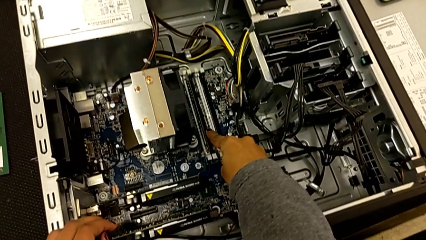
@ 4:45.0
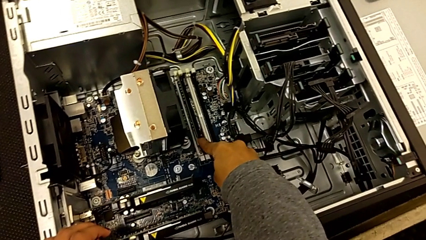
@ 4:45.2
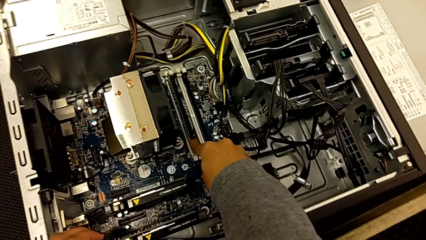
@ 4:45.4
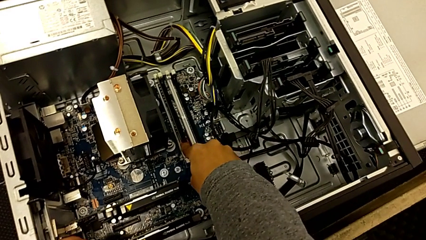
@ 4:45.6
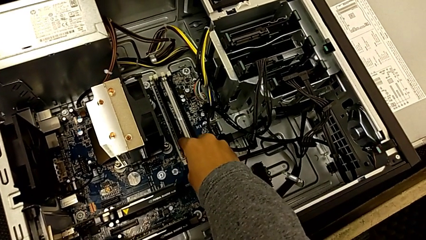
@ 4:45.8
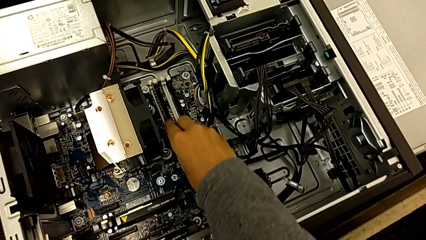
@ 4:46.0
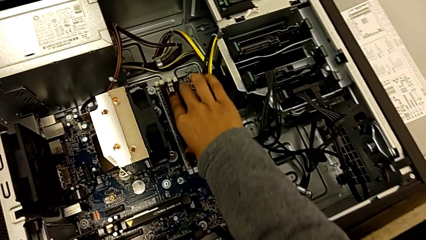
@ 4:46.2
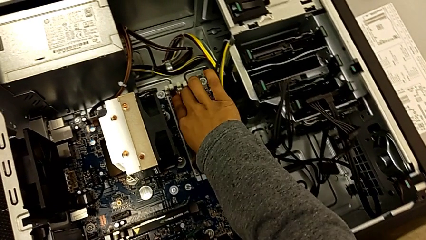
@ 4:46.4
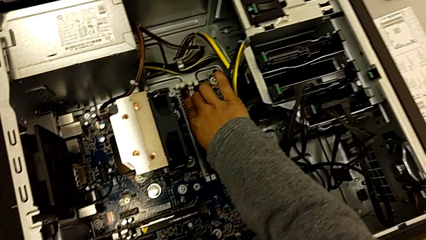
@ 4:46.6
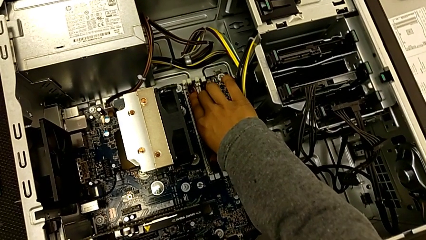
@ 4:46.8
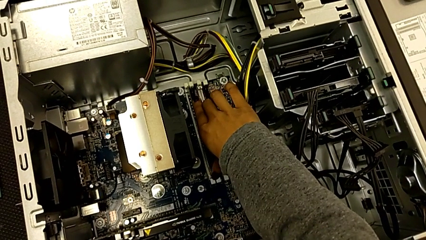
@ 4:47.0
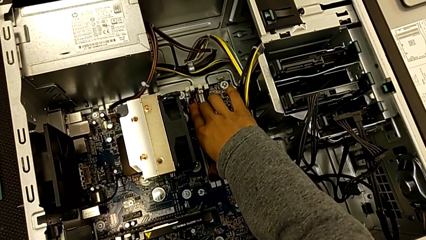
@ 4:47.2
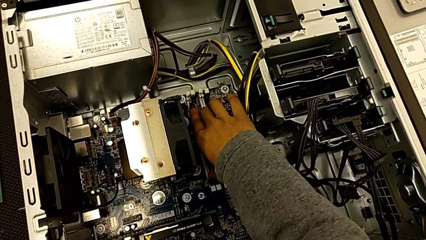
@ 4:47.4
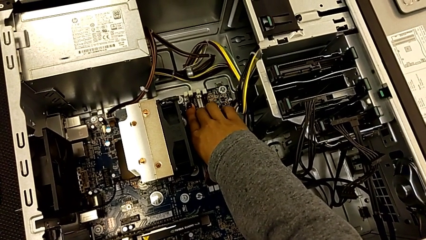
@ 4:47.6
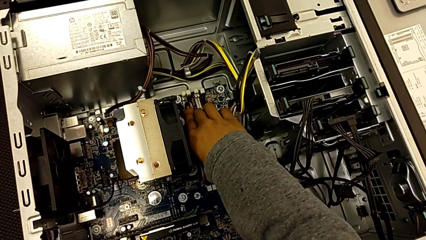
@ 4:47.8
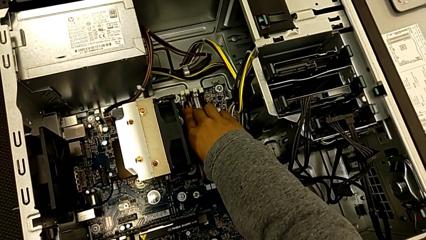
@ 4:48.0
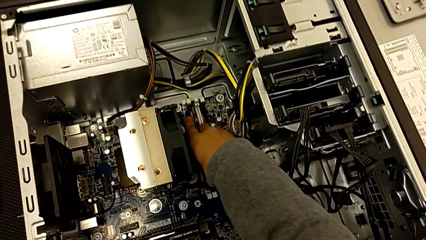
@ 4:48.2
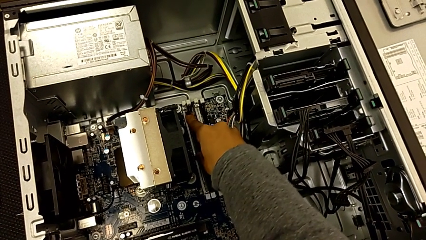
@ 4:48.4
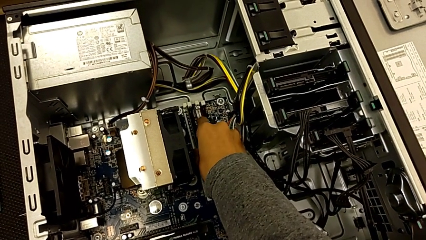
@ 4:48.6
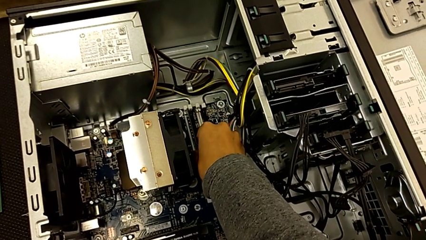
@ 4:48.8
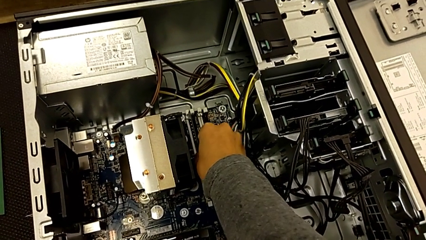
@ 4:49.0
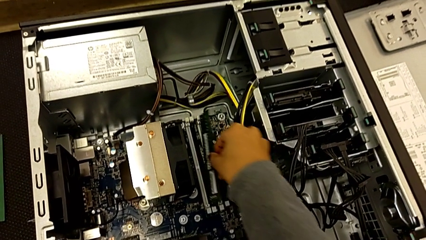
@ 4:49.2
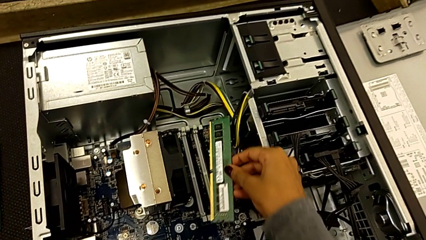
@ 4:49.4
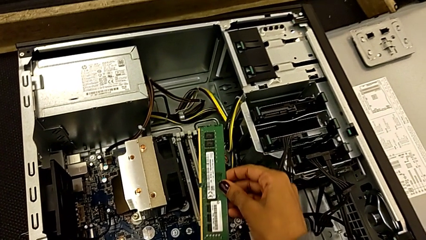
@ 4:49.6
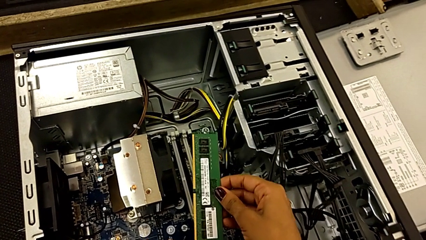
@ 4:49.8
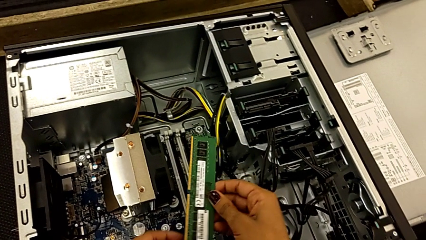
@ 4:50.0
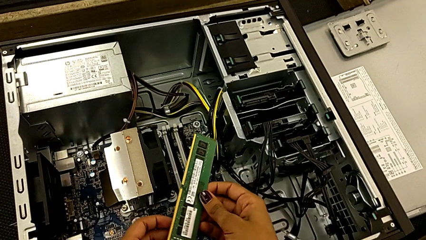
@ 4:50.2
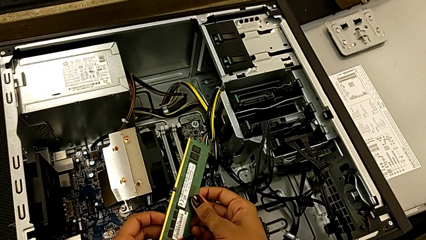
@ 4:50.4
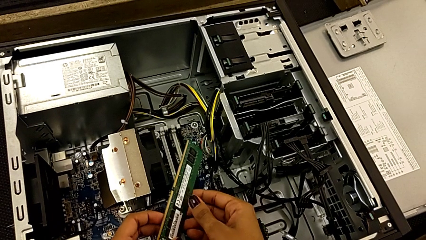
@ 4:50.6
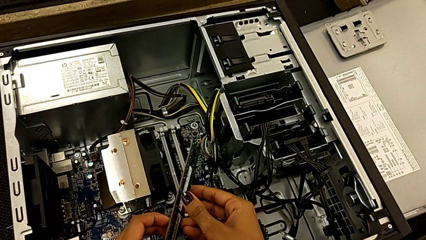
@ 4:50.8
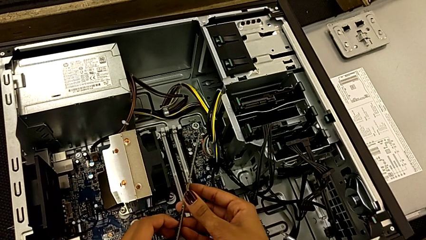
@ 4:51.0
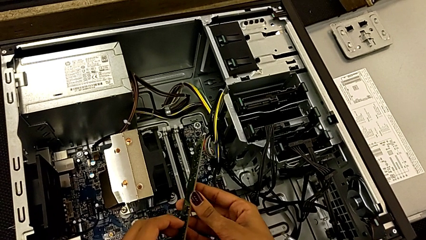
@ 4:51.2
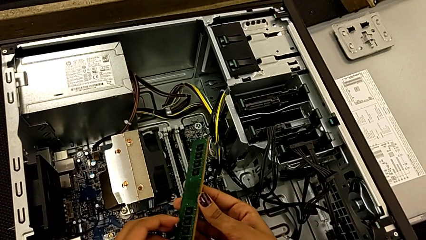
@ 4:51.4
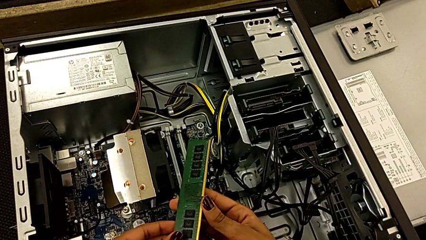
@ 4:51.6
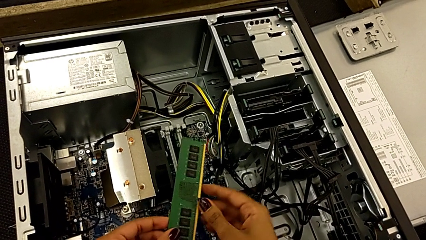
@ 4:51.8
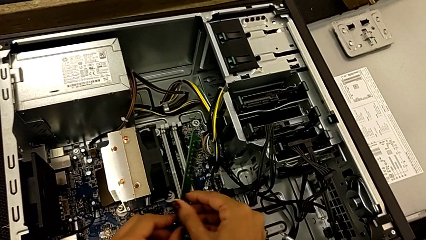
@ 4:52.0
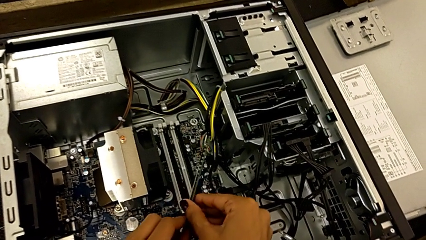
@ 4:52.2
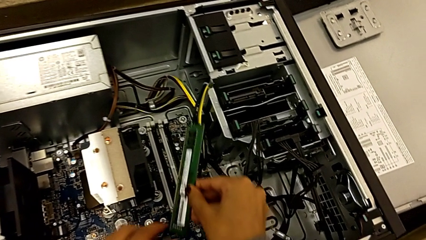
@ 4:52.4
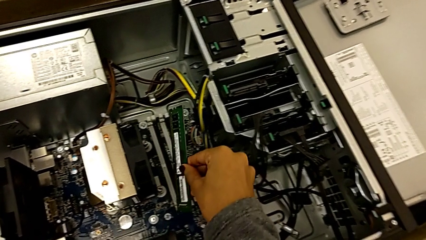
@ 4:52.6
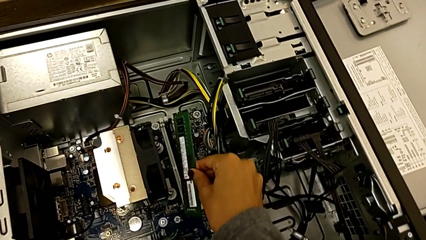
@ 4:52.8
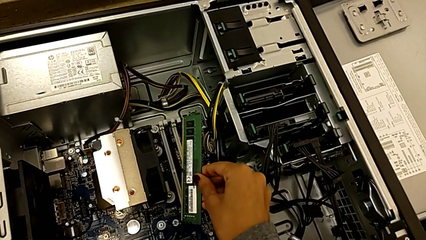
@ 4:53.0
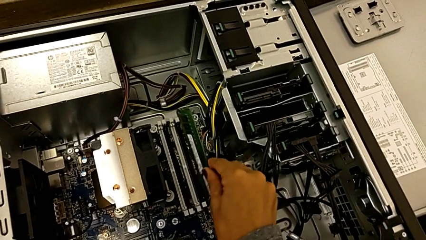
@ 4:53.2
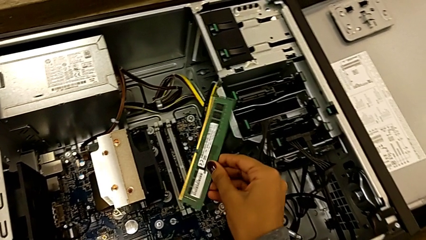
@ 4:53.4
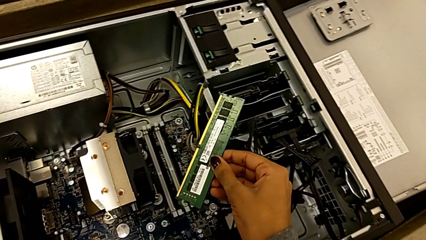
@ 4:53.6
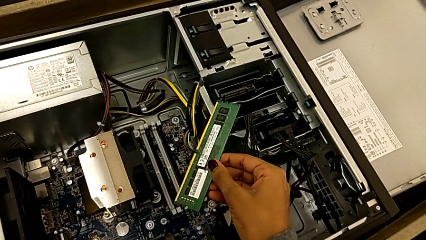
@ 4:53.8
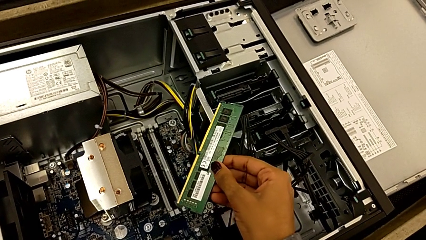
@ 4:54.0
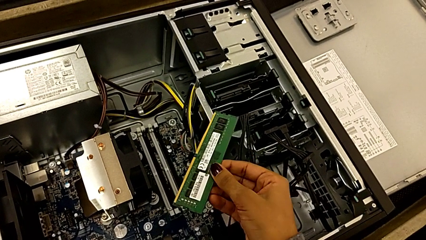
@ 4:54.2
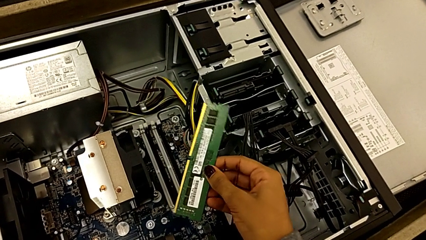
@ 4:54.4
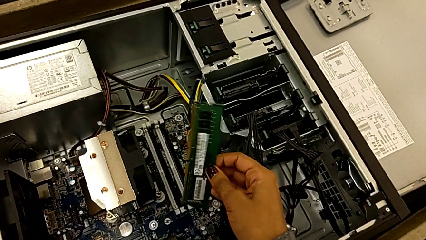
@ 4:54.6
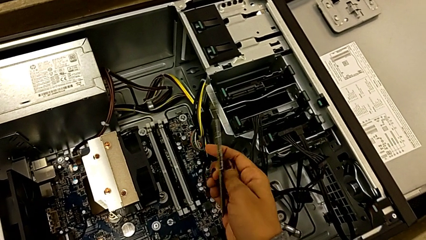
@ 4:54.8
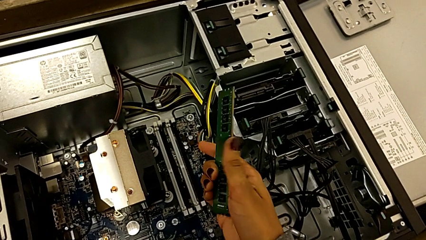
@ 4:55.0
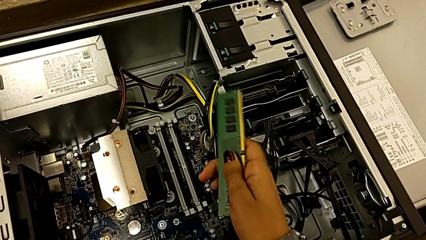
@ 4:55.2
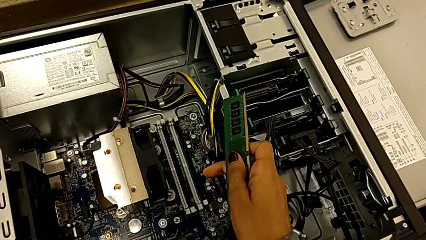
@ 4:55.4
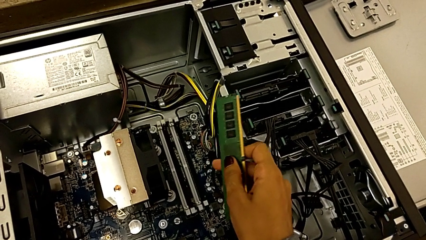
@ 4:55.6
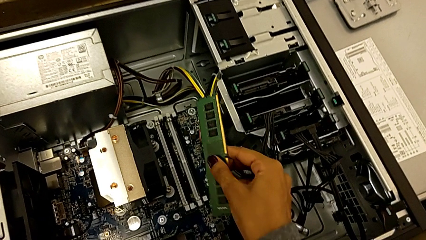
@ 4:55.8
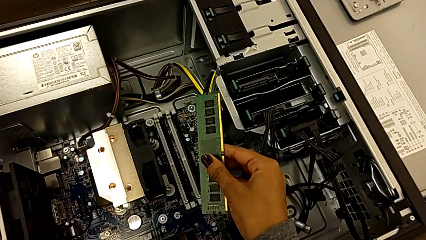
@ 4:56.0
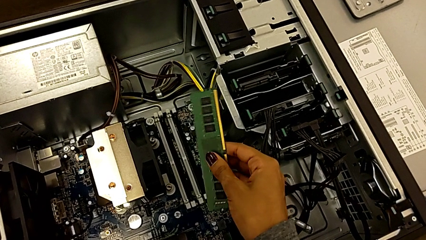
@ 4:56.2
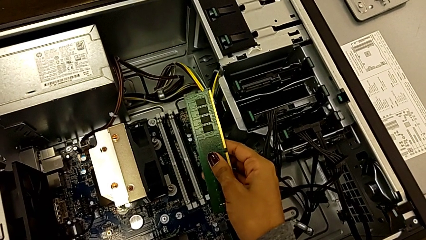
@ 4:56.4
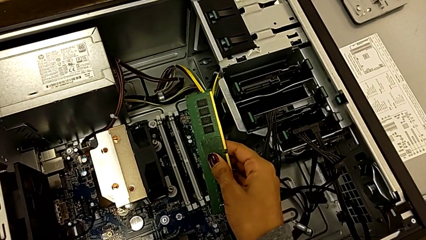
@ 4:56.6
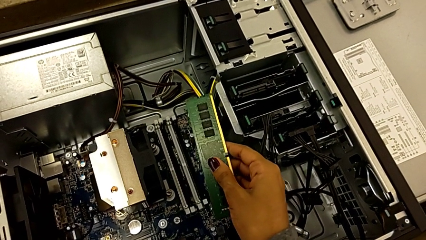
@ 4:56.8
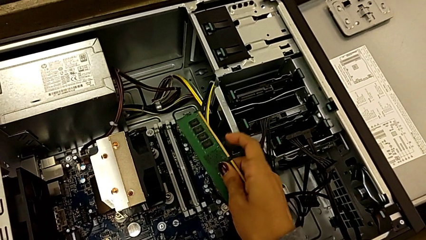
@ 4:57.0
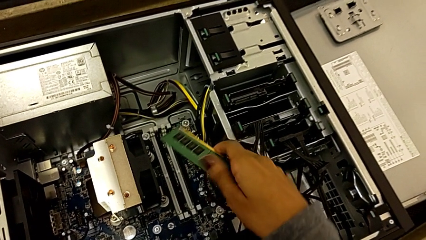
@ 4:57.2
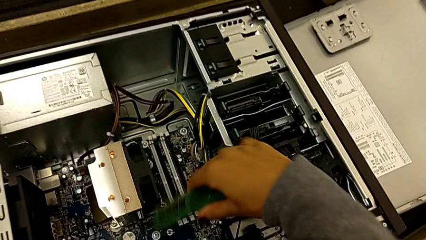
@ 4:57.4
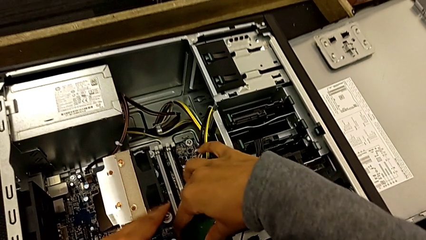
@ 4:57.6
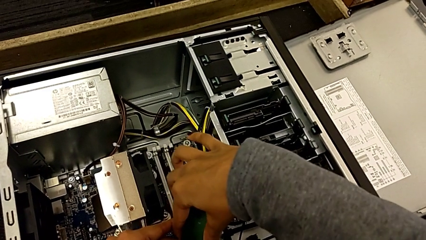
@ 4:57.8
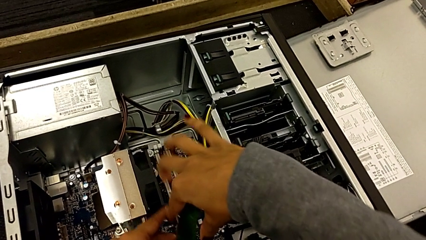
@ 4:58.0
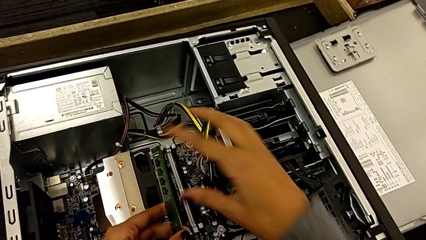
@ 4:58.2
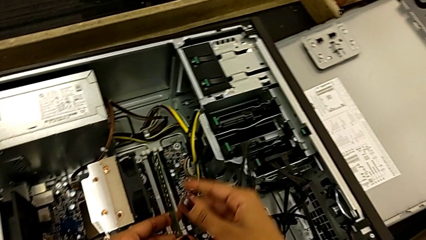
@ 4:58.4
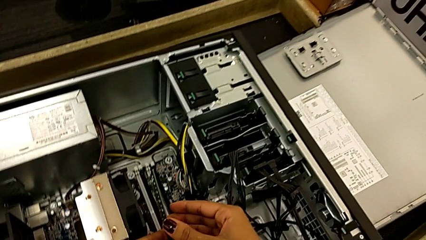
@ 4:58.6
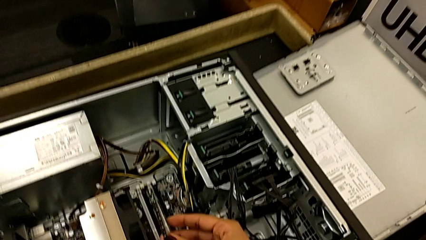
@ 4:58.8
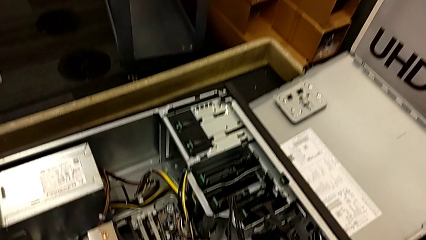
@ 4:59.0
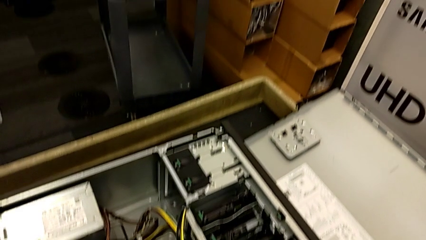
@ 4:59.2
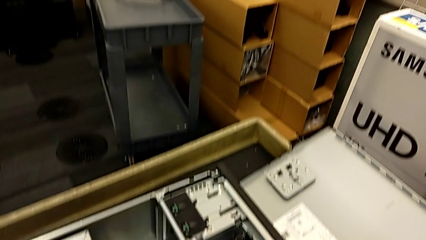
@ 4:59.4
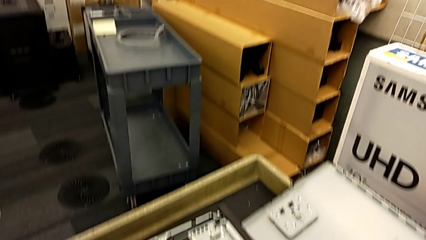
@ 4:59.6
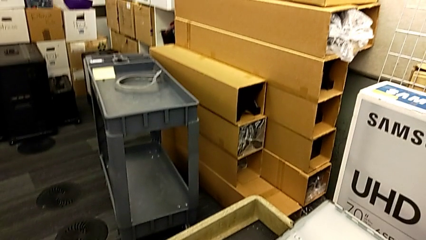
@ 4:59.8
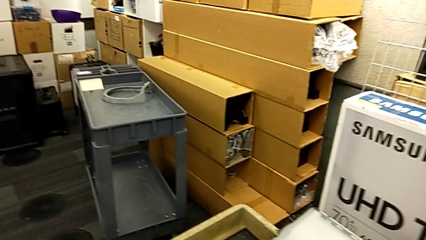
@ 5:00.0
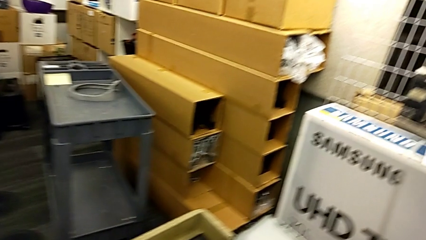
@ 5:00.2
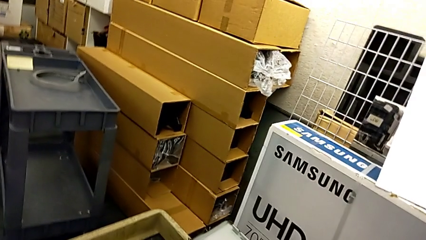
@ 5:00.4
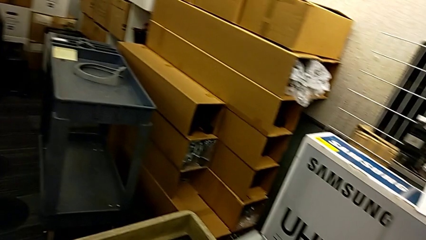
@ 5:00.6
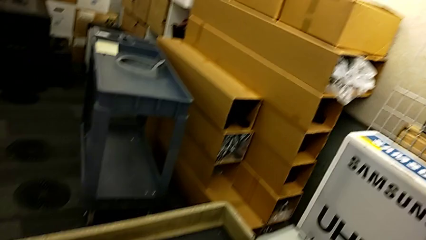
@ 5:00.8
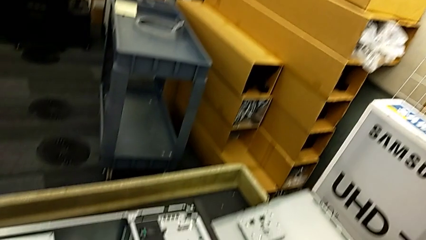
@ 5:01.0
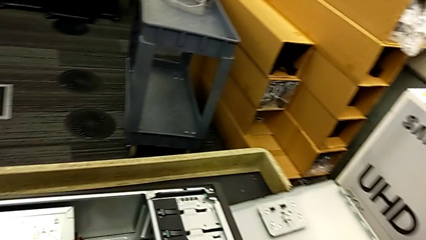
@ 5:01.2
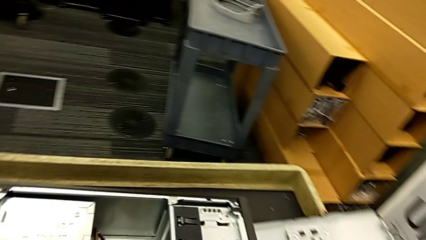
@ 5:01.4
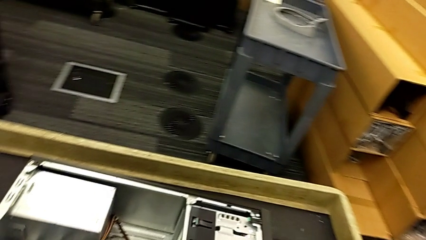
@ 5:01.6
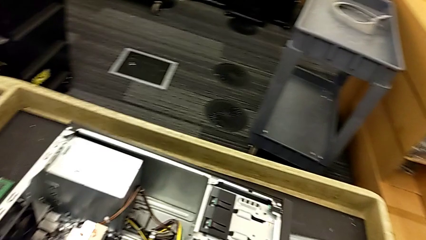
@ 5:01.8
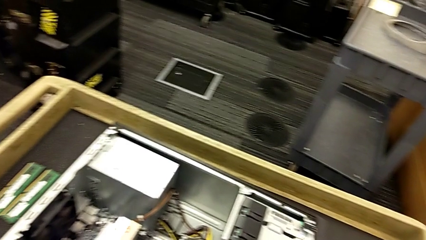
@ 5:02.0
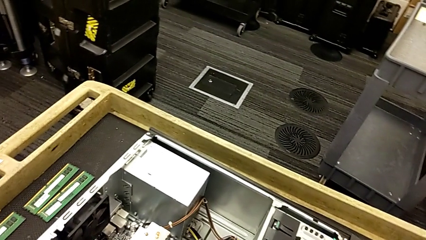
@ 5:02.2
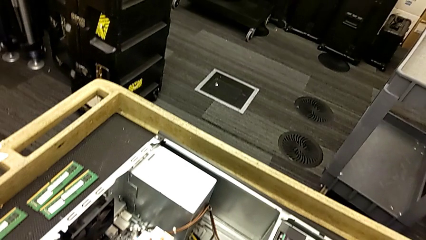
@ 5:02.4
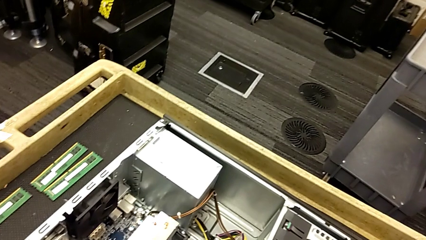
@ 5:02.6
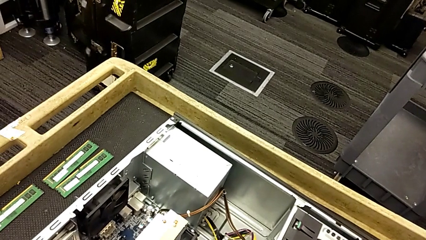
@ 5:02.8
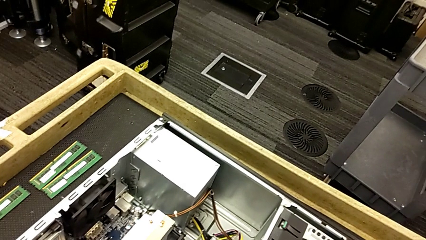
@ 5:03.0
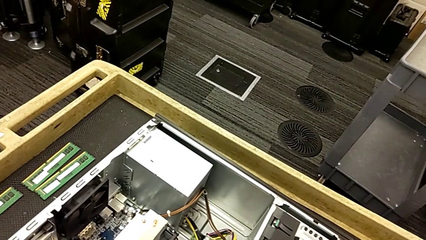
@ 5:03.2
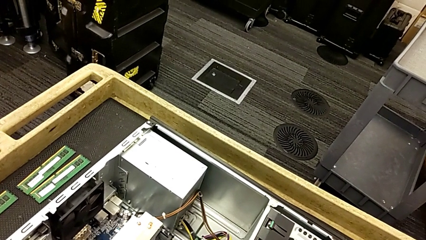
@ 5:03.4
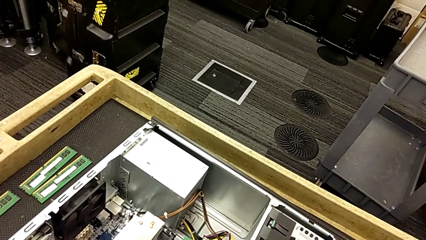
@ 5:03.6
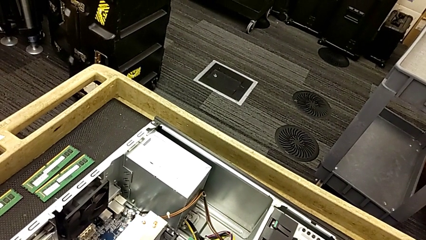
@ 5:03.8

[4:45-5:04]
The camera wearer is inserting the RAM into the RAM tabs.
